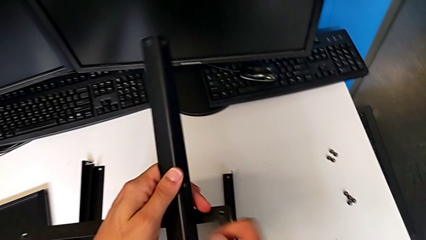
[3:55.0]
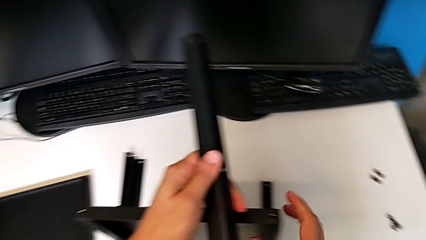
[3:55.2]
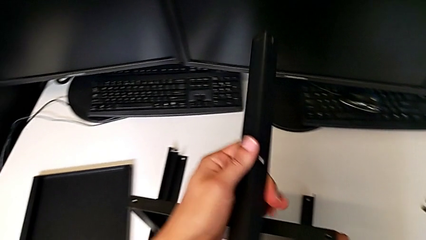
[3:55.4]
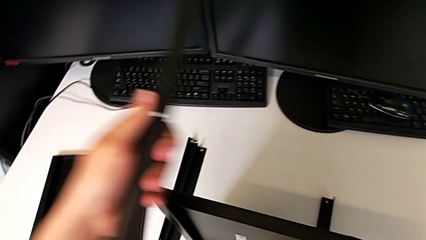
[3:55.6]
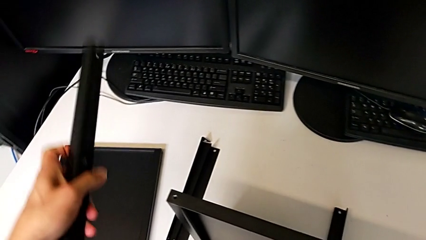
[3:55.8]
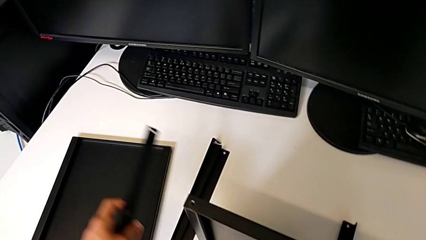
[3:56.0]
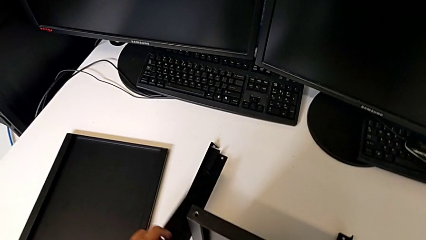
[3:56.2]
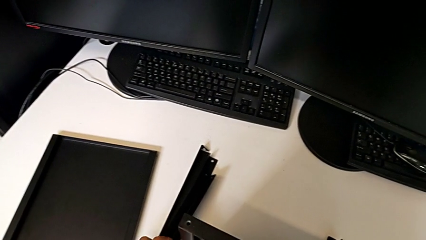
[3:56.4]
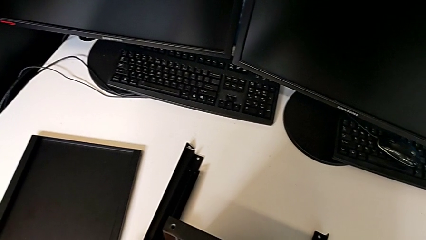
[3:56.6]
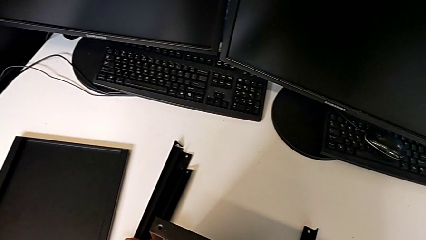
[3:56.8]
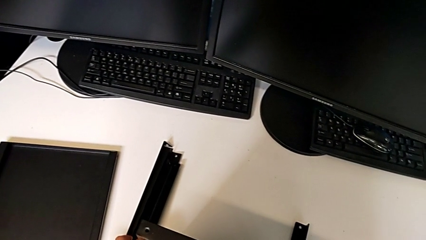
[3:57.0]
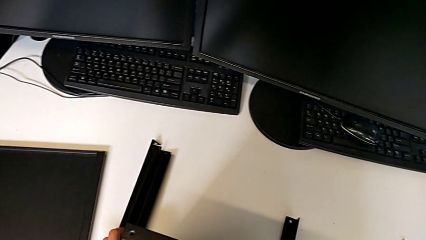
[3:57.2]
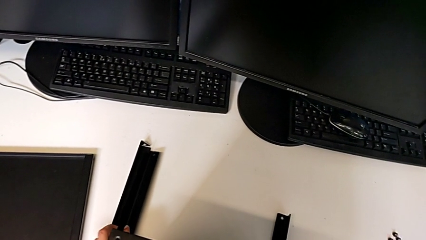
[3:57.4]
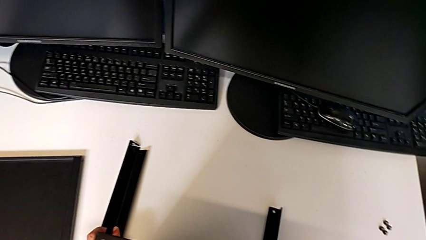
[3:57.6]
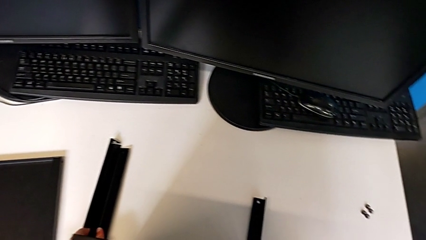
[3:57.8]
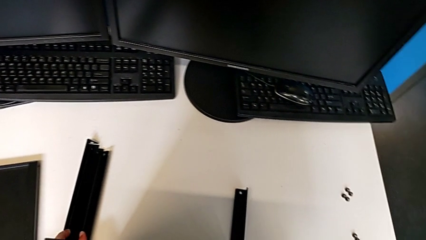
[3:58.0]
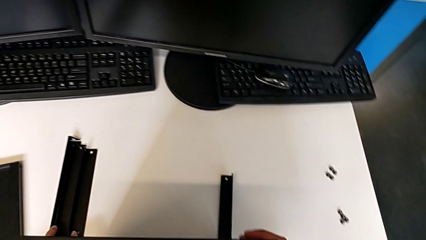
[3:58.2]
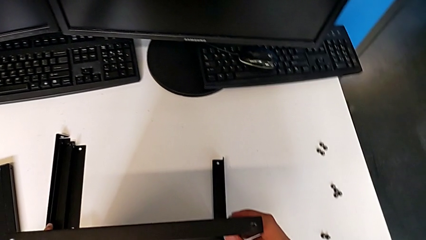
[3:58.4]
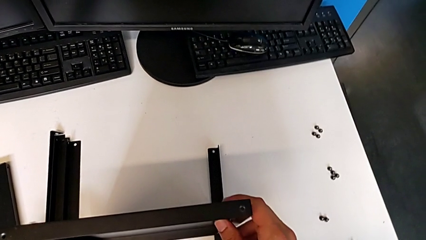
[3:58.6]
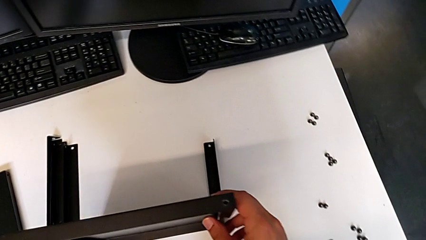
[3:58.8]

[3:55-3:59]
The camera wearer is disassembling the third leg. They place the third leg.

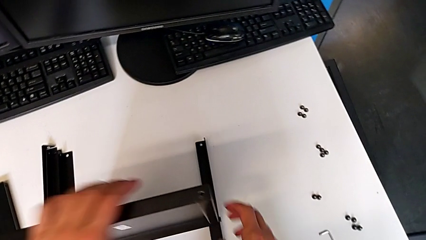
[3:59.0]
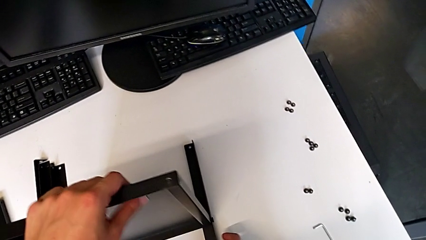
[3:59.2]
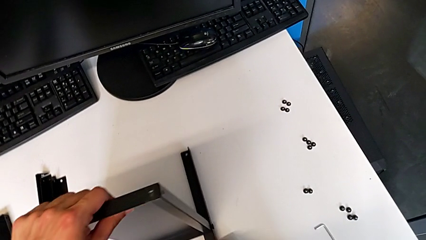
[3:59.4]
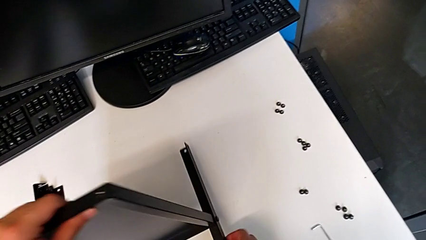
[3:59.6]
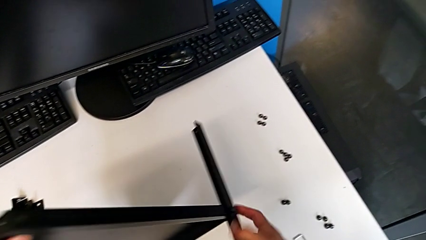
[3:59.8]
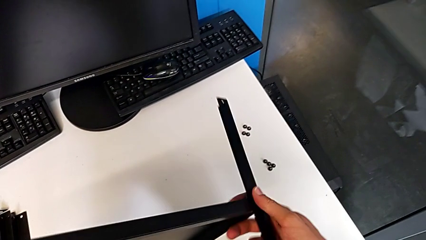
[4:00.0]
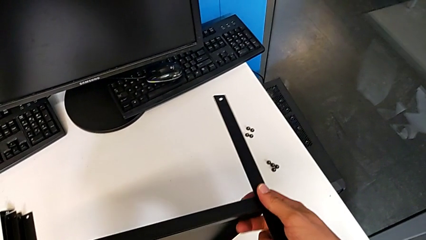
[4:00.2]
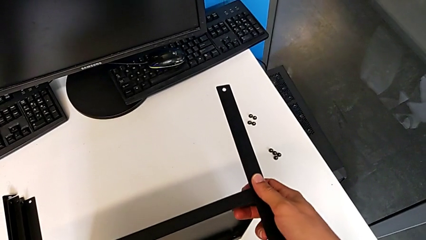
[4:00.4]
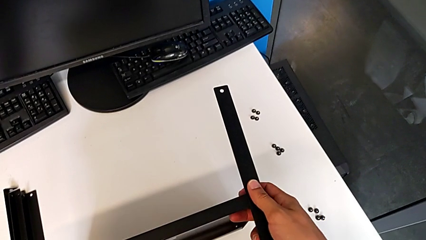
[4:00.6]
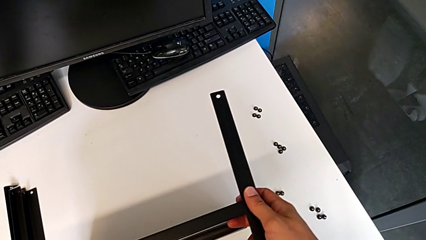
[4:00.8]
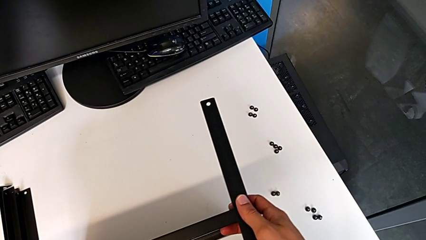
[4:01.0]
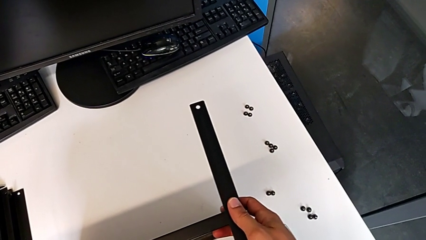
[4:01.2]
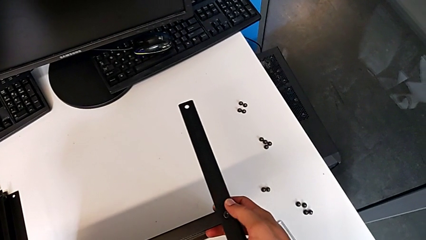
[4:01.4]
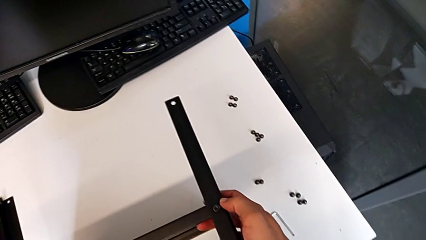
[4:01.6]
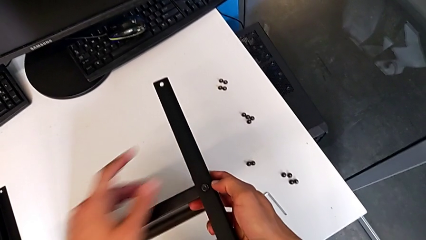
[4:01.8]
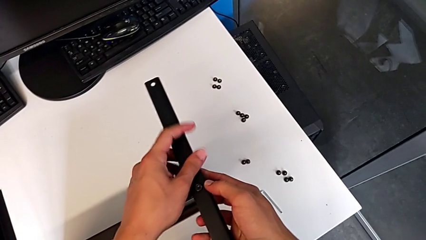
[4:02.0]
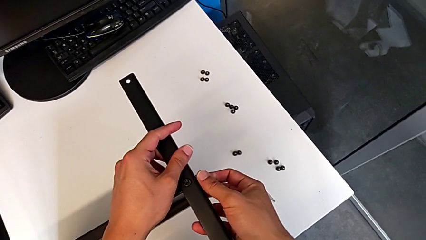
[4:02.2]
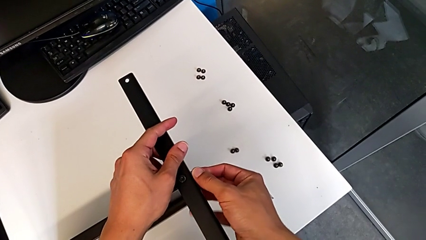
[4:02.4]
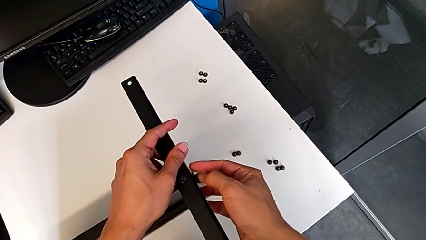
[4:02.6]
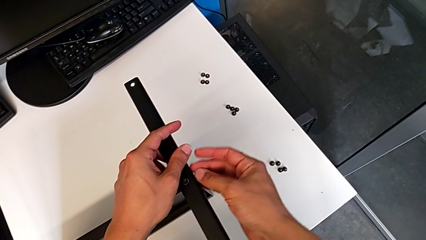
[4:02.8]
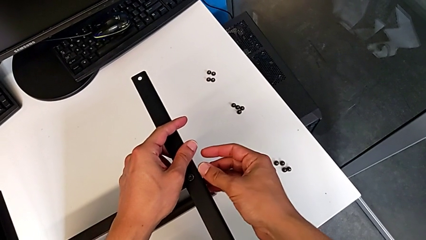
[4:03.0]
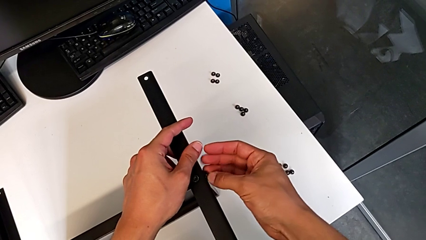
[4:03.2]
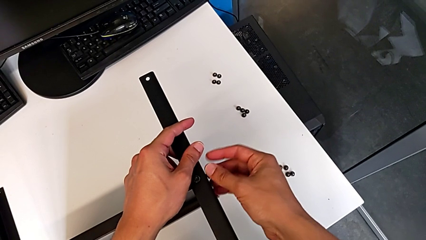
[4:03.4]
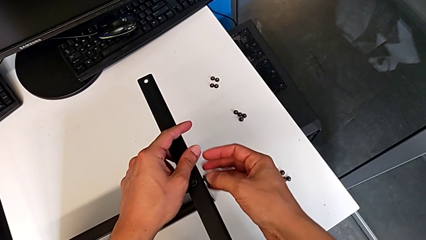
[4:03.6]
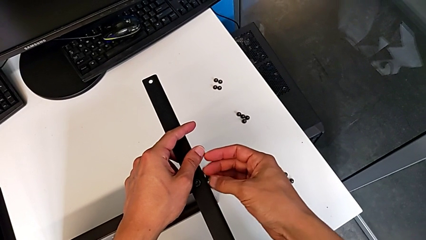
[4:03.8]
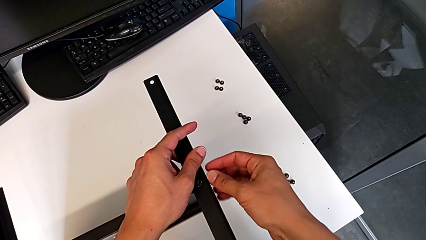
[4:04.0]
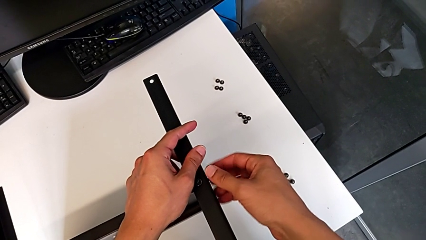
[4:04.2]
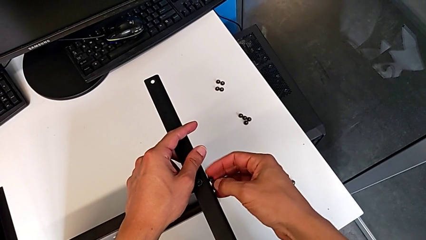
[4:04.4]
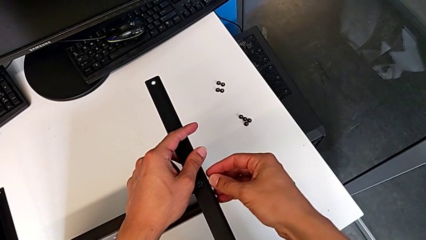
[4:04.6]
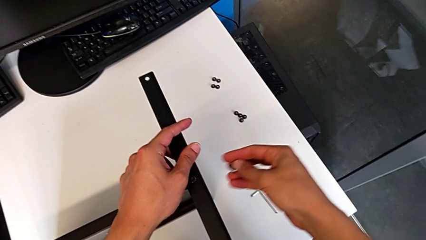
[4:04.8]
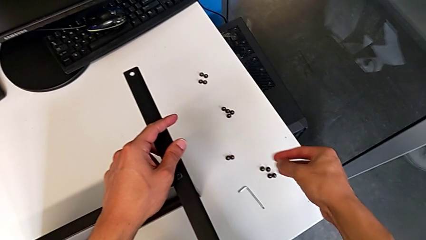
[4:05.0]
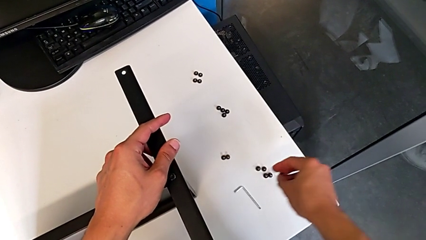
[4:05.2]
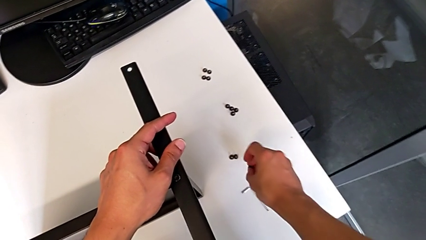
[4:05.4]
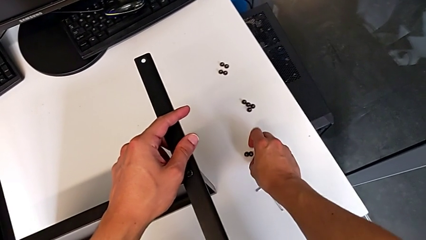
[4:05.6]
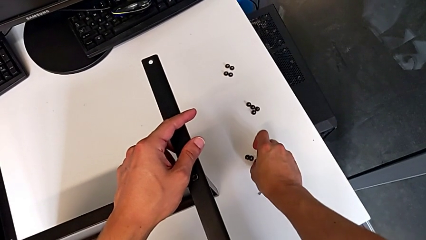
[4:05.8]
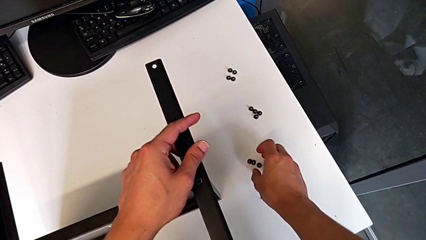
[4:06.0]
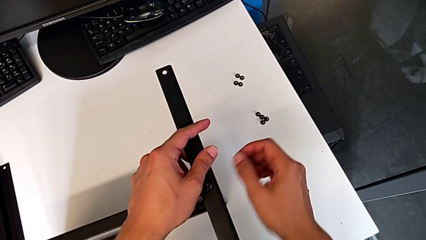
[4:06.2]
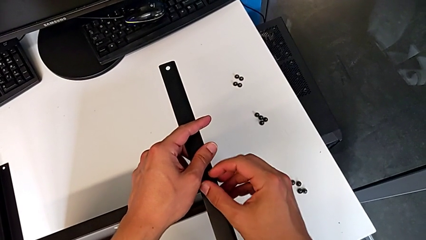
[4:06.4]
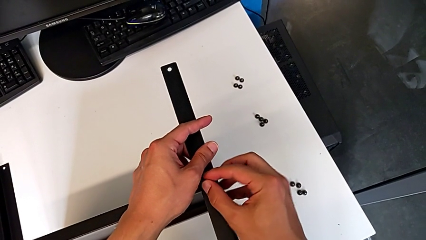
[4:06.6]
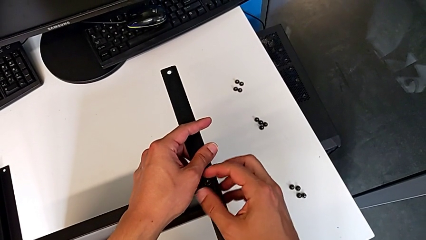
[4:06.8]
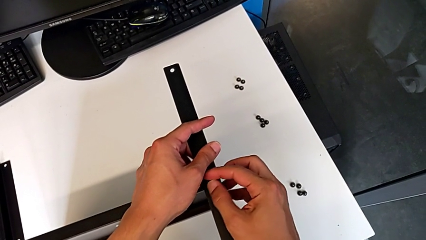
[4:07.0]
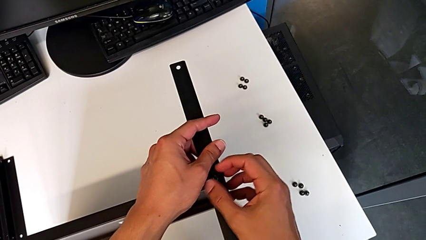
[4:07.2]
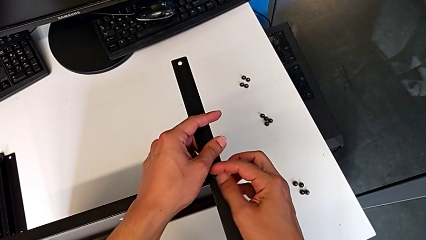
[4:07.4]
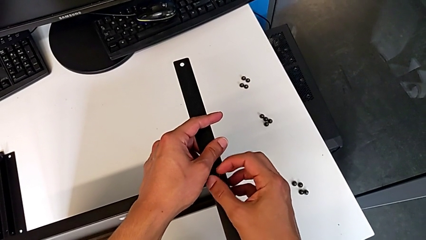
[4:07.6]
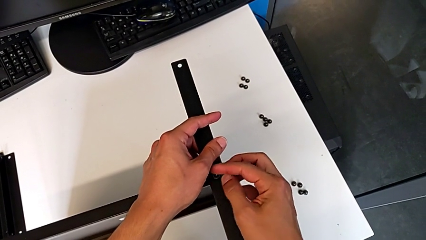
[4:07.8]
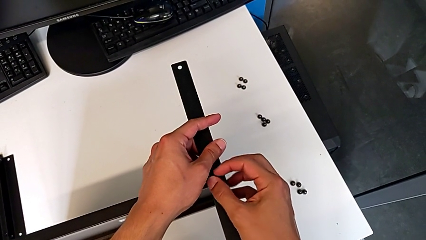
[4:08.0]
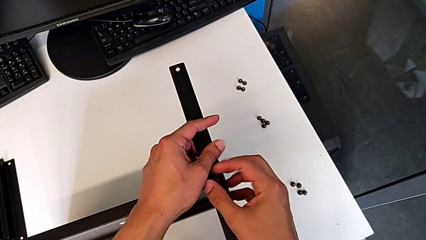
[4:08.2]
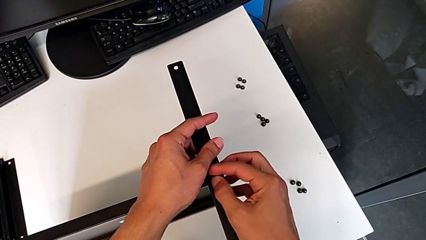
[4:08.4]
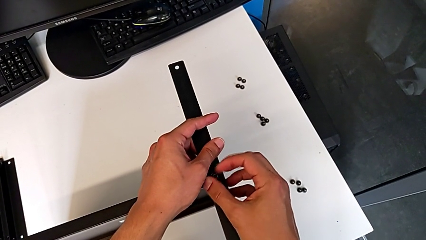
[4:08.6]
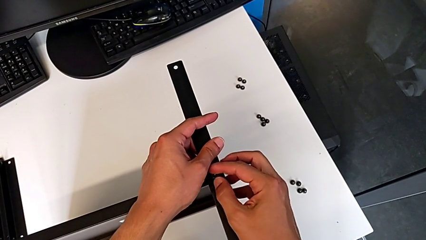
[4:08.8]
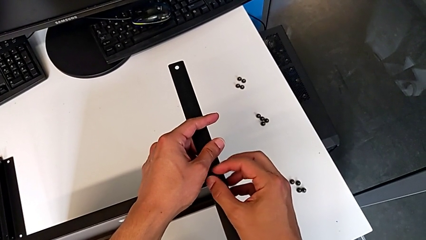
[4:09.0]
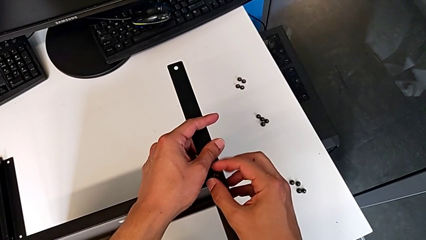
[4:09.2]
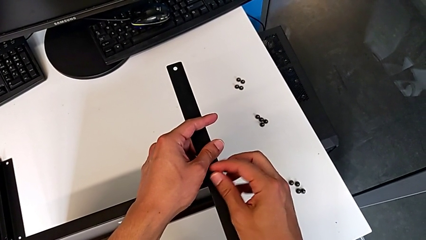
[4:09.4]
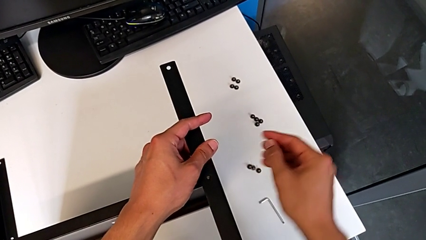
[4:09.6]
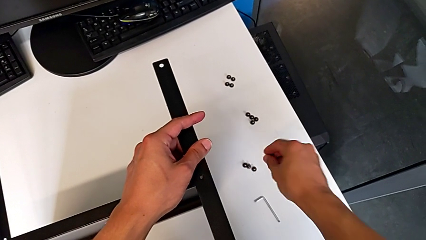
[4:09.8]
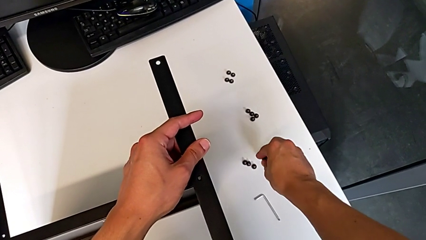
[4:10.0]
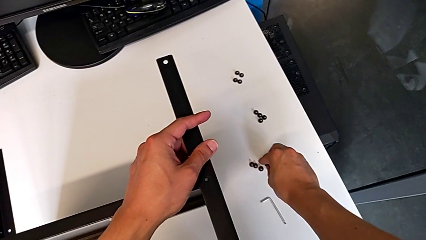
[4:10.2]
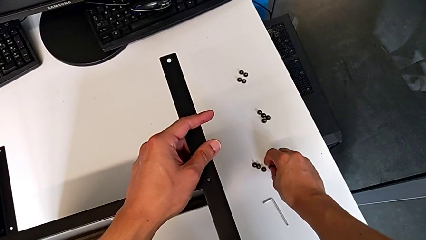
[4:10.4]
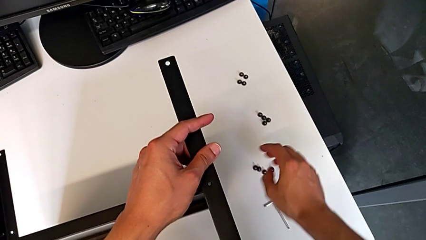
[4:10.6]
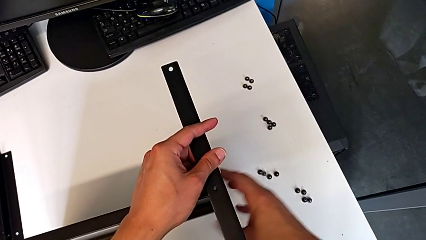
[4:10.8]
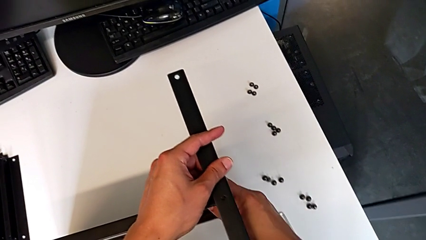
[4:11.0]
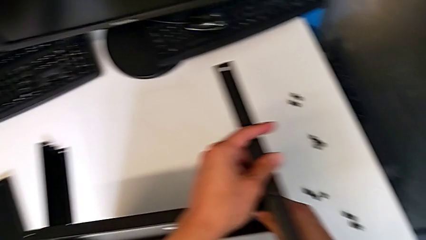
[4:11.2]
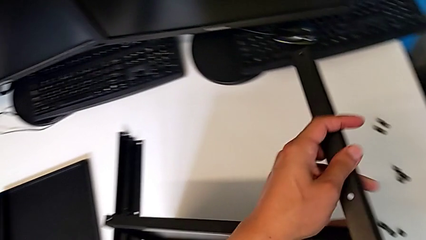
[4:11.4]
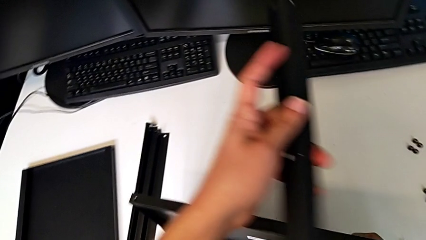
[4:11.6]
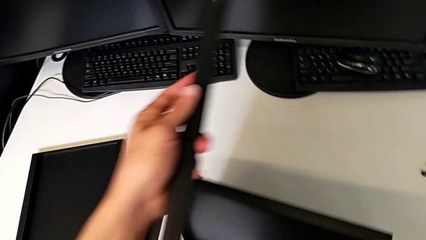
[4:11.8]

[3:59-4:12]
The camera wearer is disassembling the fourth leg. They grab the nightstand, rotate it, unscrew the hex socket head, disassemble it, place it, unscrew the hex socket head, disassemble it, place it and disassemble the fourth leg.
